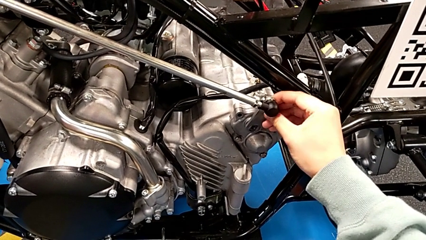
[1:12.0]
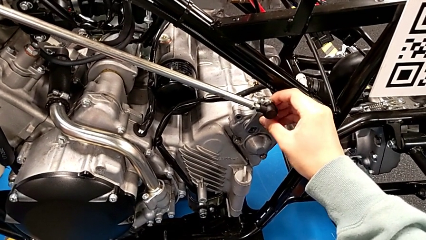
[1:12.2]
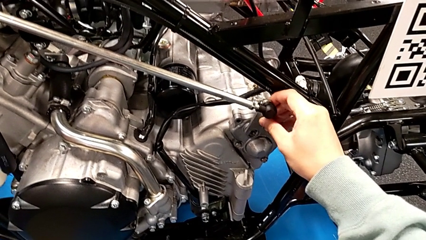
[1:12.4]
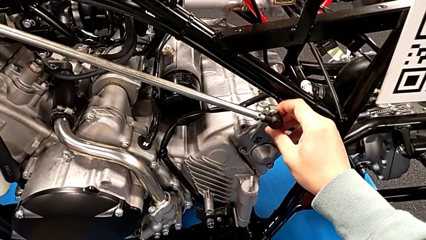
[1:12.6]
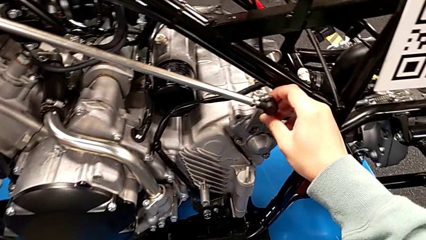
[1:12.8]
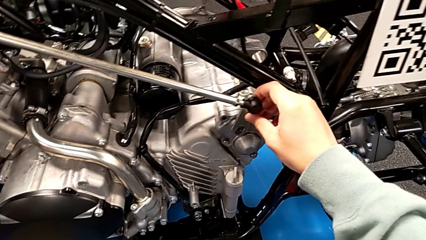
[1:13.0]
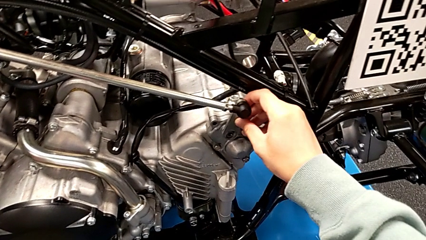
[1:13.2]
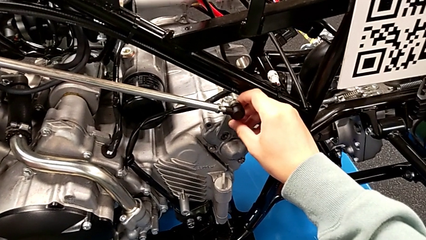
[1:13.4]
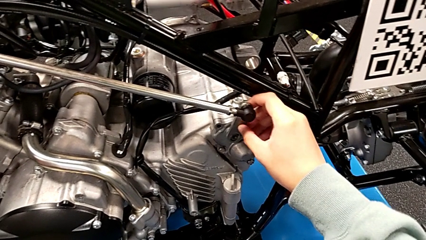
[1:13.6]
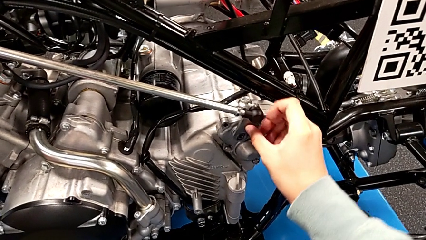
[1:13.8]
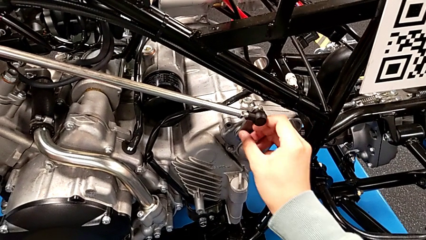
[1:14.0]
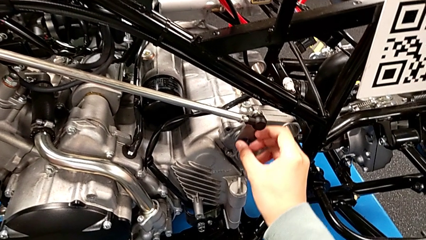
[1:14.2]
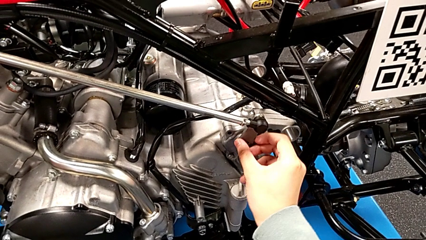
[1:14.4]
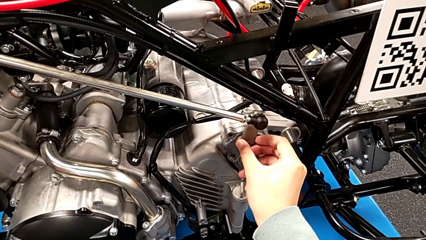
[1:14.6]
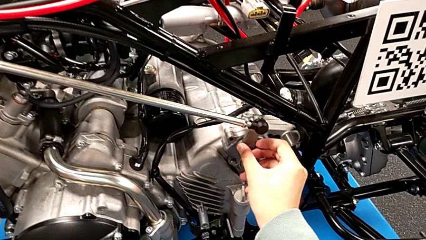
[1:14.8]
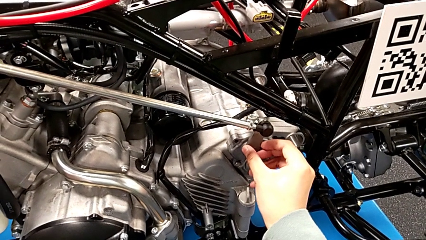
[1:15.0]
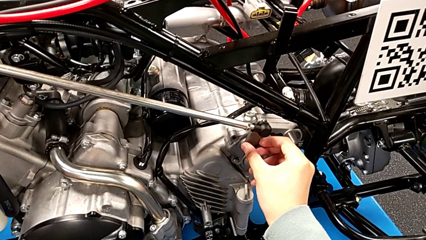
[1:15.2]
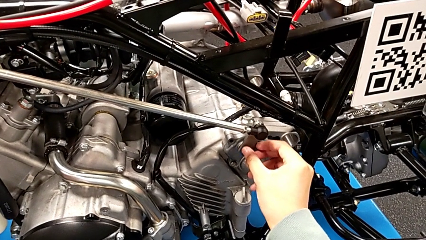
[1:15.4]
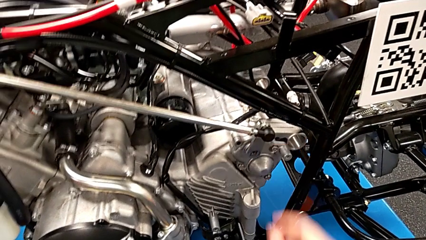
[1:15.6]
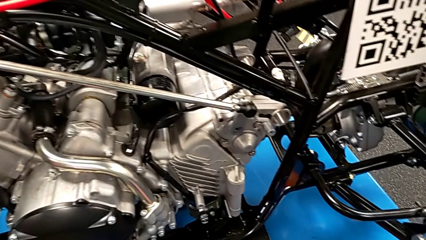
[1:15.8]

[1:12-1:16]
The camera wearer is assembling the arm. They insert the shift arm.

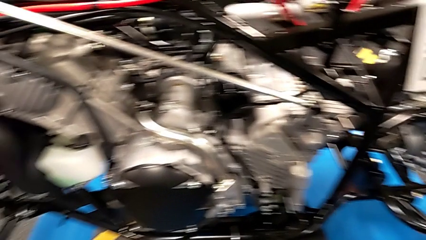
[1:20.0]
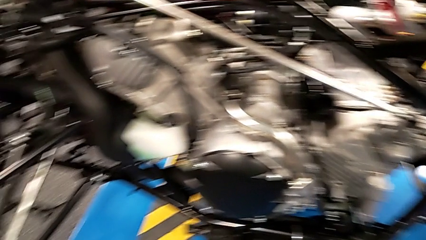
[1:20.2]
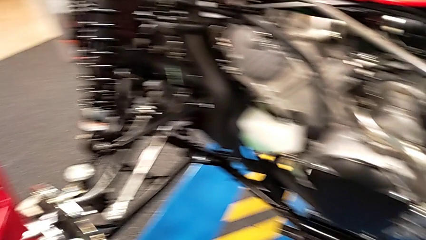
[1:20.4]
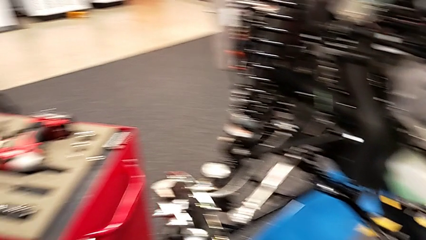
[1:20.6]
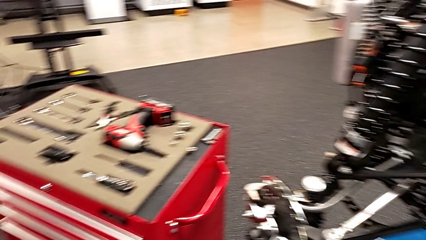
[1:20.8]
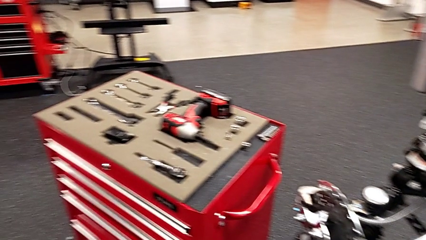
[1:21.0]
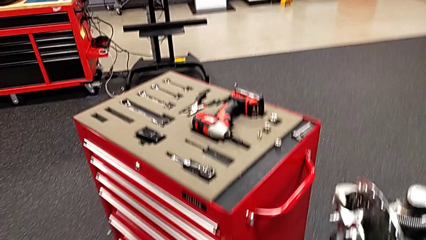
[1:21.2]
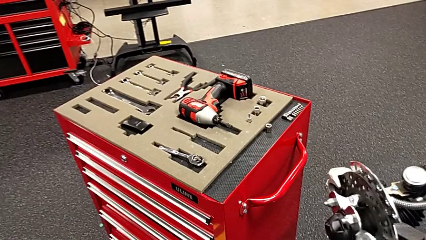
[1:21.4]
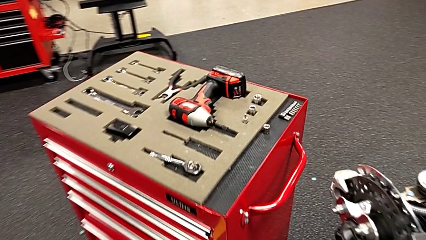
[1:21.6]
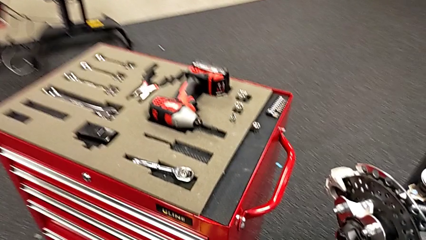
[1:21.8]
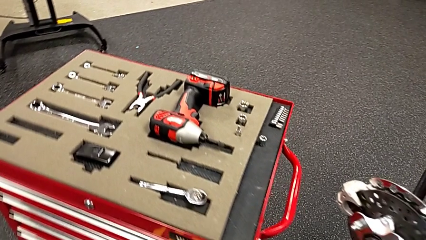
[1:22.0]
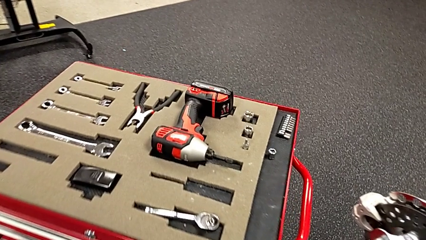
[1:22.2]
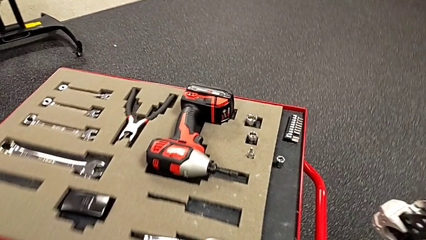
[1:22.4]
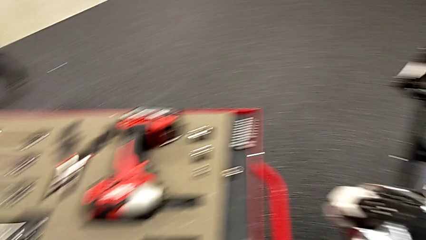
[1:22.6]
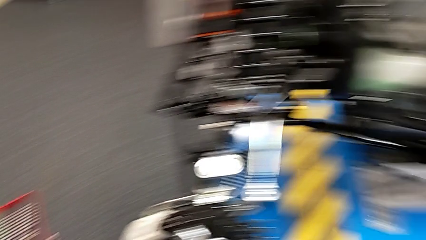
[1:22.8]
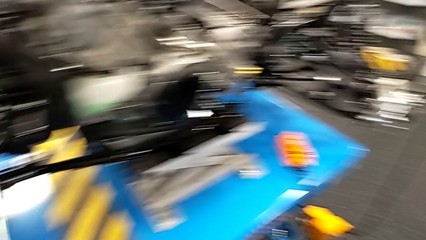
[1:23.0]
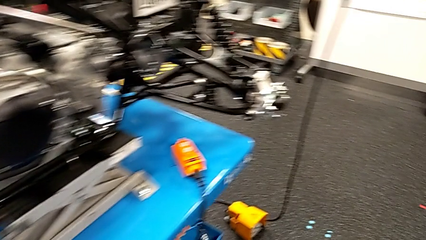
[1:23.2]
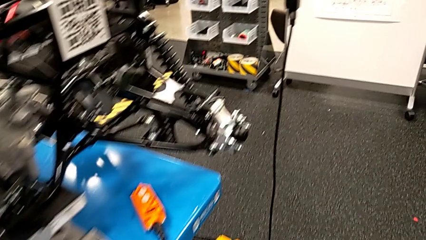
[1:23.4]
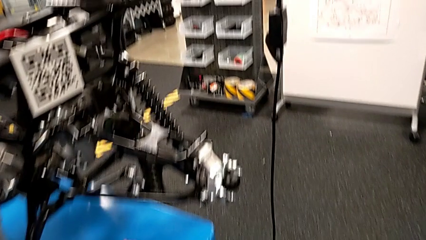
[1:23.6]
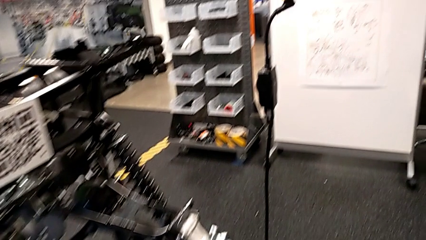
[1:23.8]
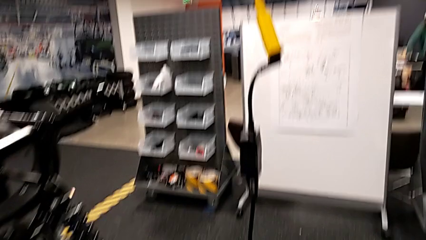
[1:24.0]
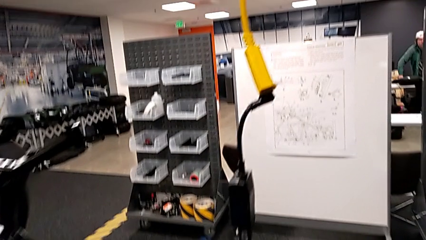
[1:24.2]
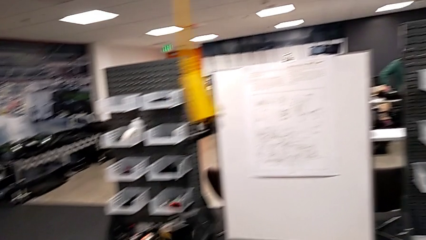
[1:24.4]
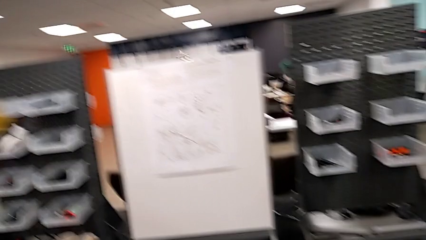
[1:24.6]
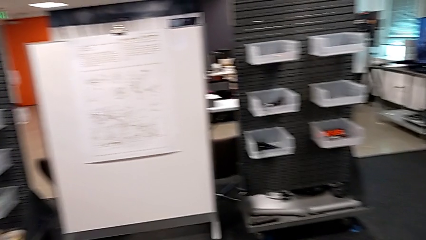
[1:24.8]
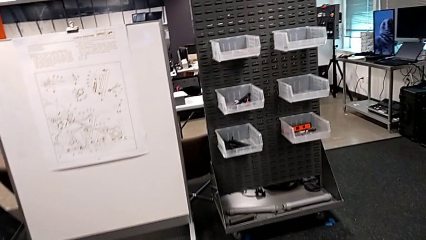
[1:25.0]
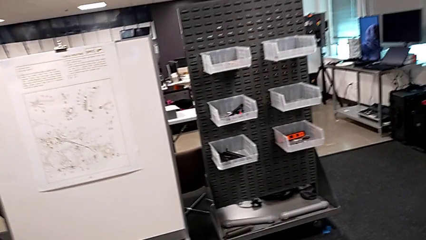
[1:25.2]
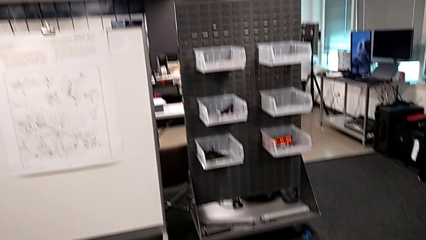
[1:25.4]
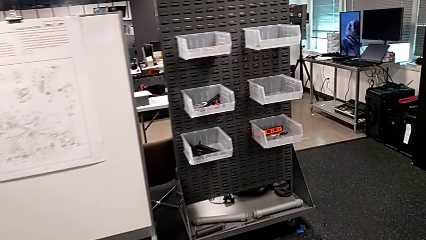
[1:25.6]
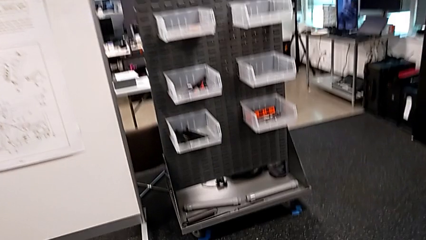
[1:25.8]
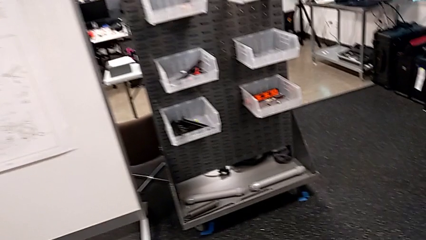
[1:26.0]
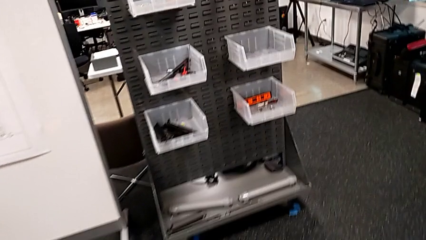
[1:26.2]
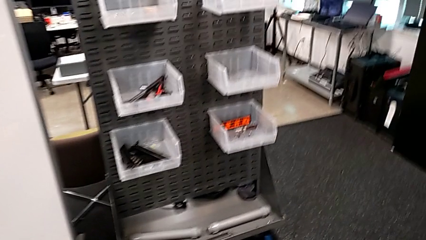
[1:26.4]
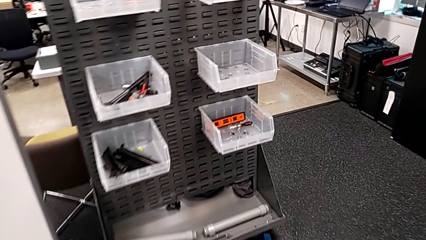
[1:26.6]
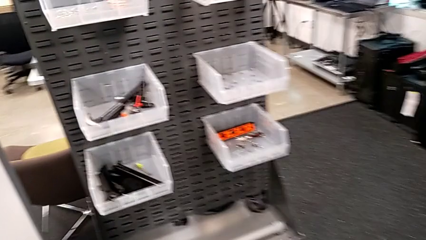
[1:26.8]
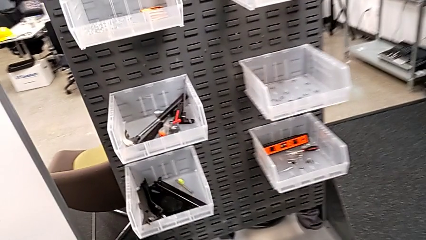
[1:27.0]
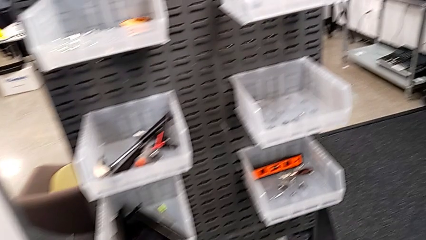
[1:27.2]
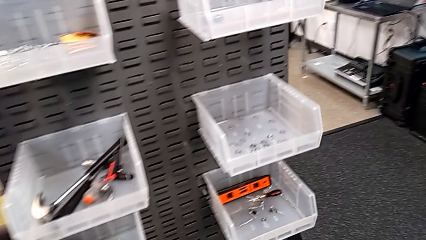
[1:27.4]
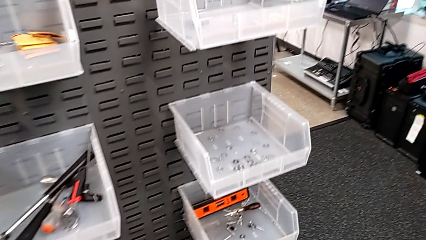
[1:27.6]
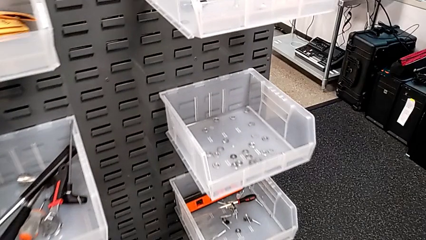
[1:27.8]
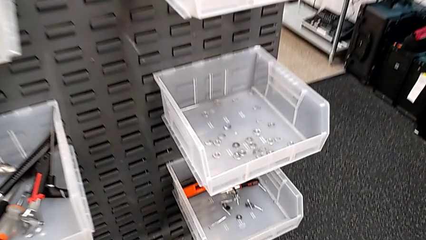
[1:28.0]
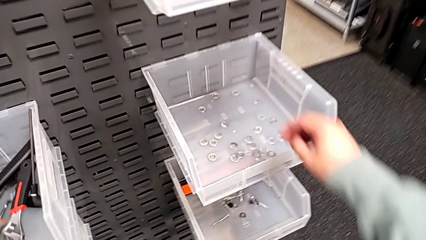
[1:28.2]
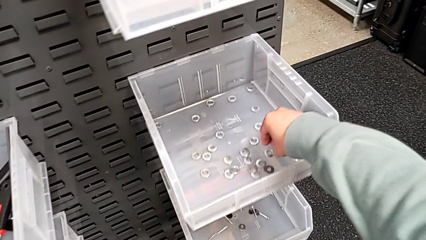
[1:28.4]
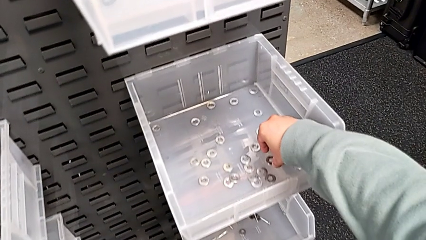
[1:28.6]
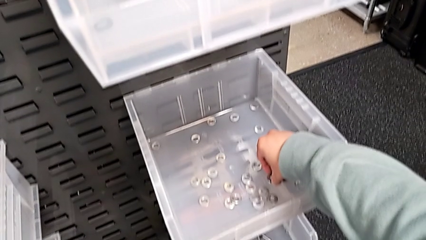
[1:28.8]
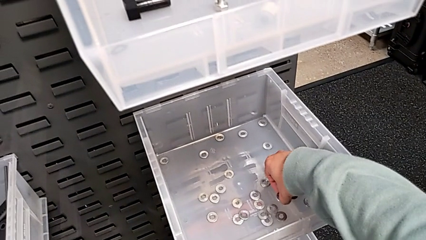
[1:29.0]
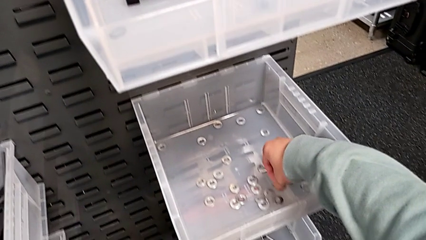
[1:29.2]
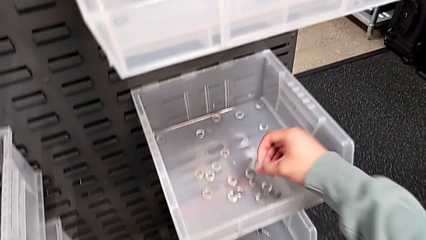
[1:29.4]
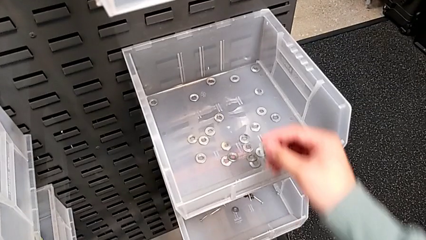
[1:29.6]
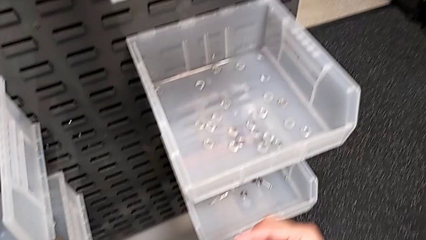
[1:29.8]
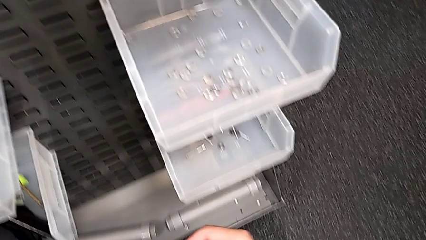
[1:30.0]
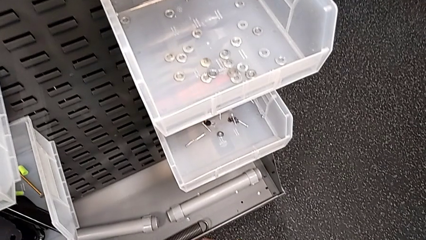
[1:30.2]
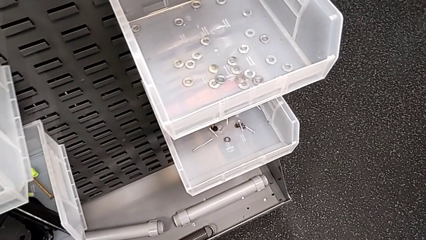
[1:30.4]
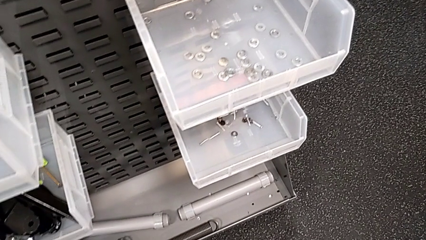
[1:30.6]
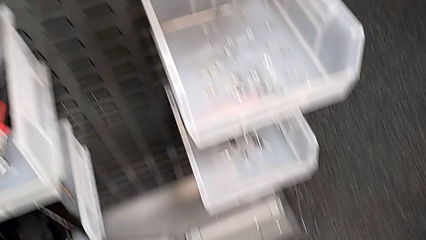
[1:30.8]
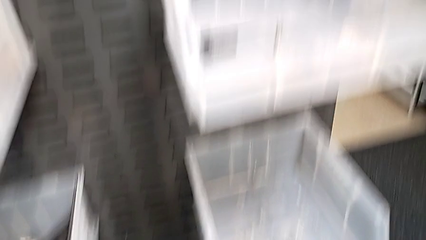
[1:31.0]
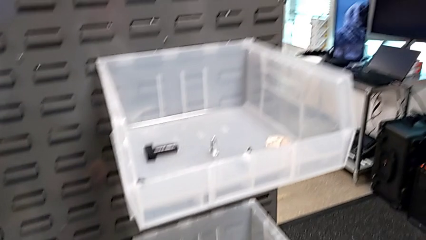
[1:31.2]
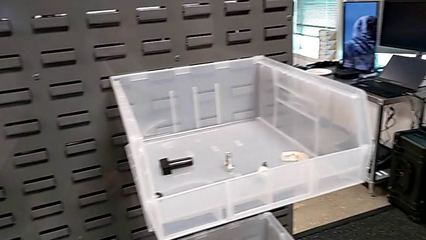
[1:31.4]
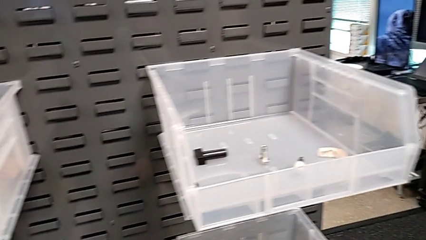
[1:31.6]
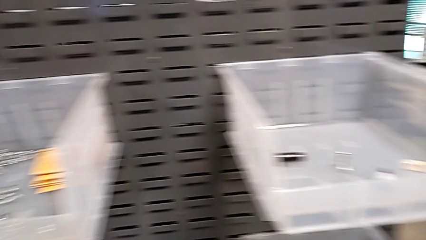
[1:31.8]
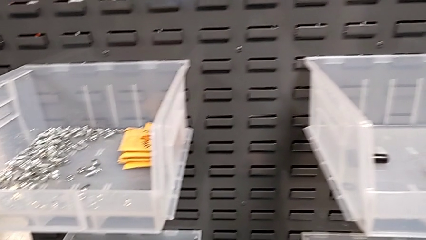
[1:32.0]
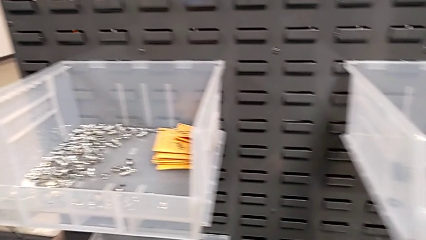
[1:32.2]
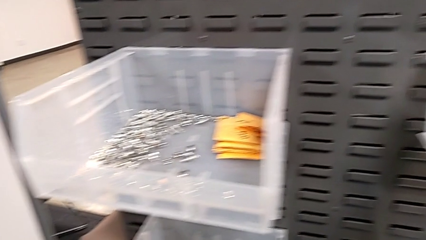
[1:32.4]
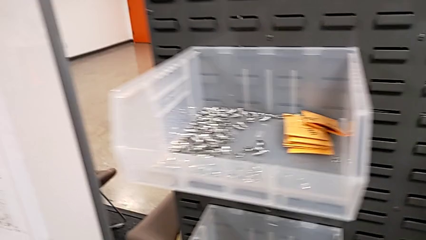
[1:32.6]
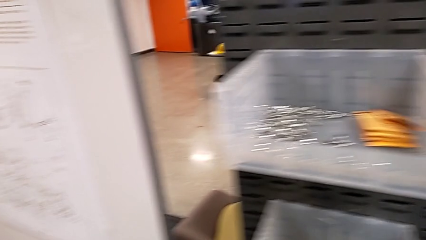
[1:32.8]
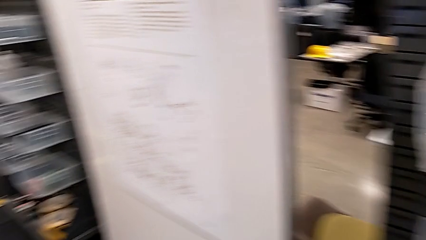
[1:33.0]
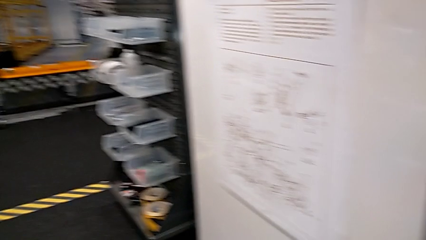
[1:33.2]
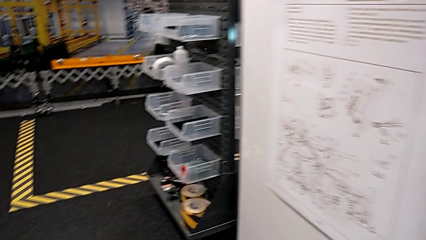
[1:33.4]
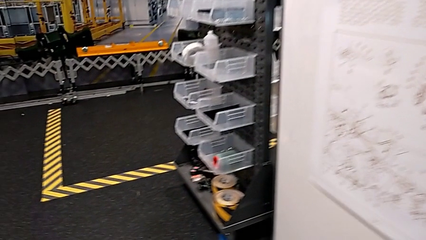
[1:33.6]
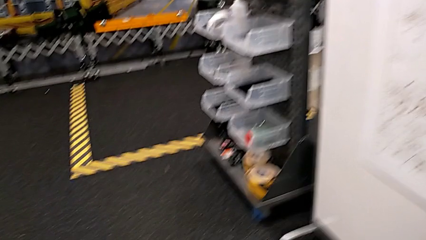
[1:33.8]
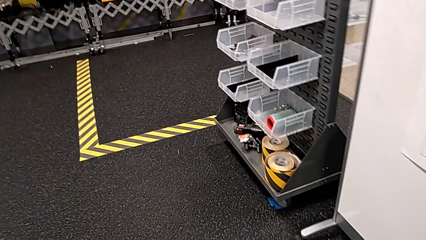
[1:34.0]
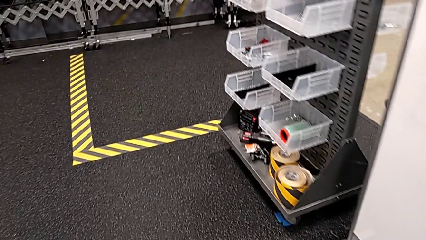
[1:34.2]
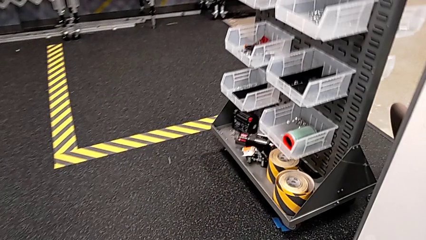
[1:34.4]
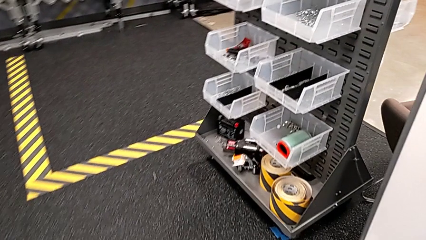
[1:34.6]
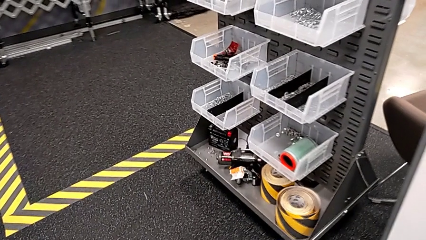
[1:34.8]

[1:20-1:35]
The camera wearer is grabbing a bolt. They approach the washer and grab it.
